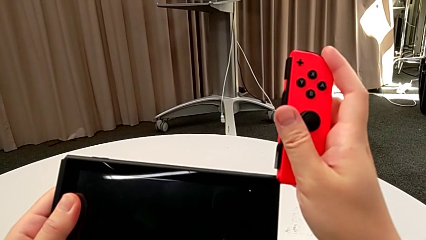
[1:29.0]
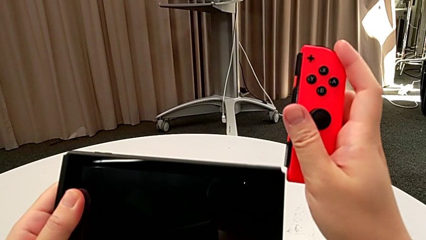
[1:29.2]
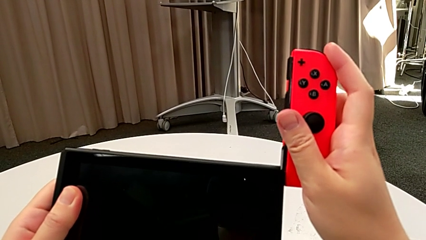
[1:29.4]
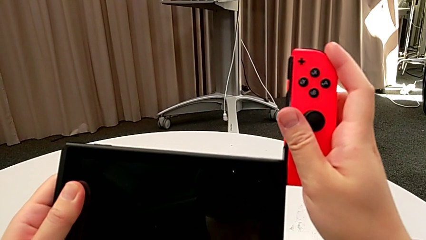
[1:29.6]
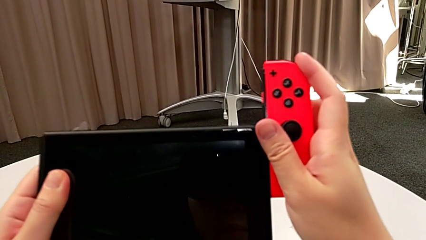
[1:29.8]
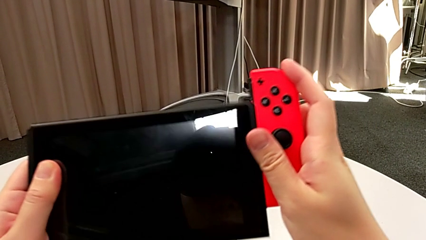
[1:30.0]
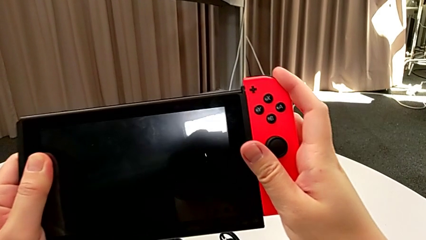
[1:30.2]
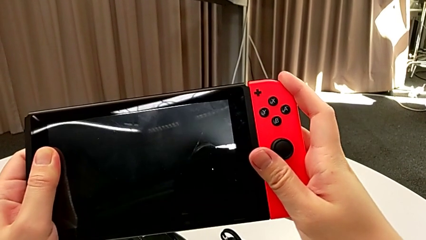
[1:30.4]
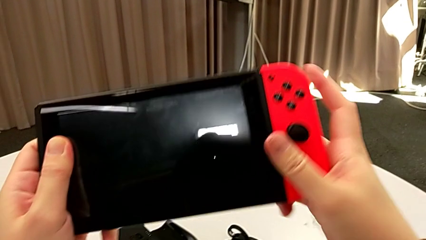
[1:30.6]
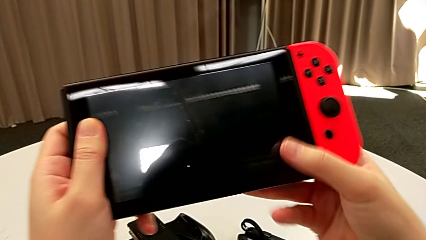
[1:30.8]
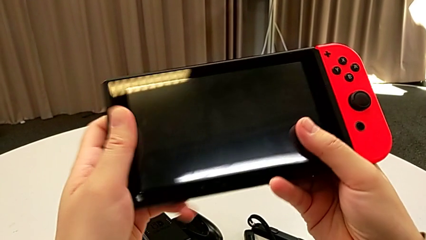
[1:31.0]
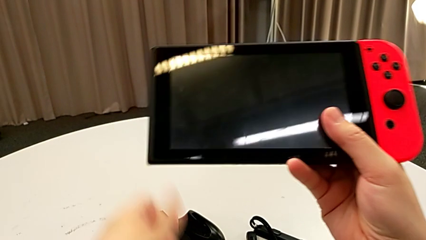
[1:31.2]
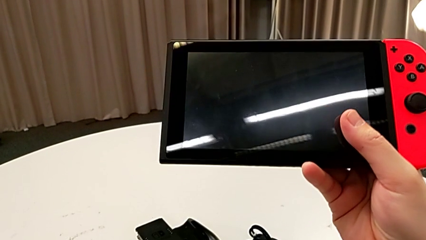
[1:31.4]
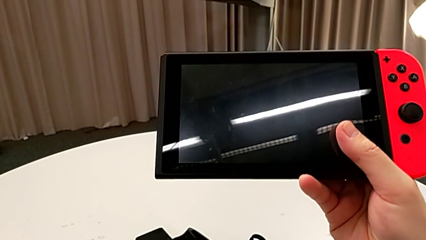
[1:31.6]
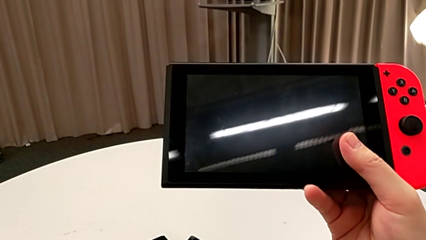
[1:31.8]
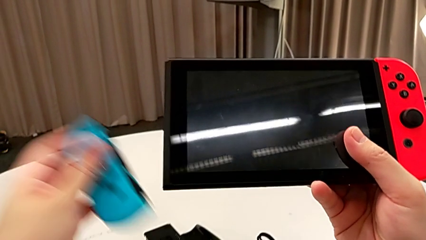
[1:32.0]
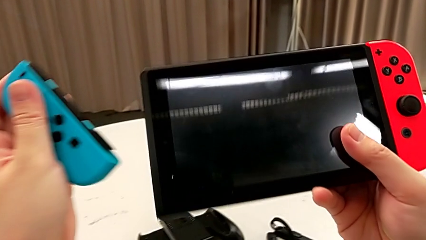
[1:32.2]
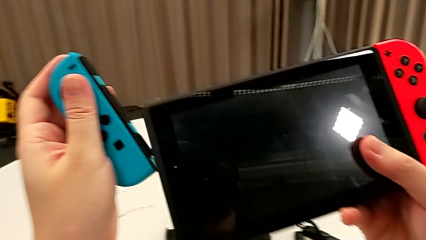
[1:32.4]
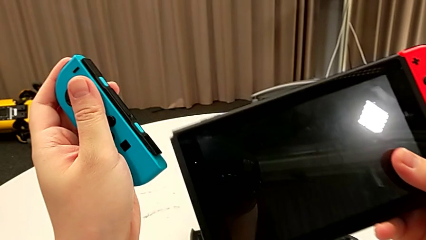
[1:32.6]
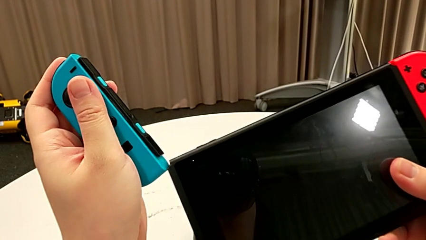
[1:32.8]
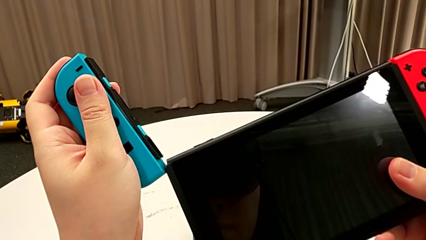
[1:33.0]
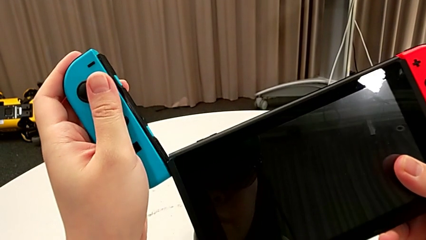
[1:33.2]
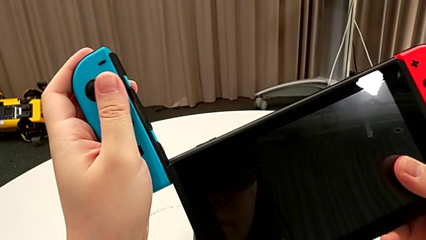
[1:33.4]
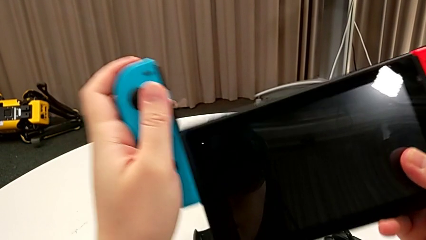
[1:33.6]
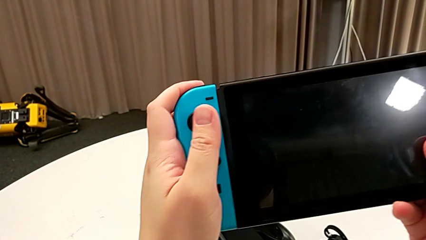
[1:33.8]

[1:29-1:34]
The camera wearer is inserting a Joy-Con controller into the Nintendo Switch. They assemble the red Joy-Con controller and assemble the blue Joy-Con controller.

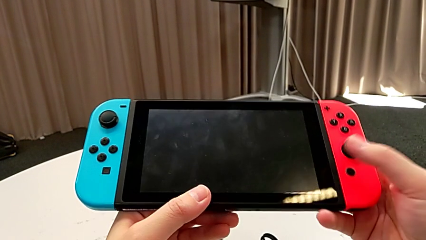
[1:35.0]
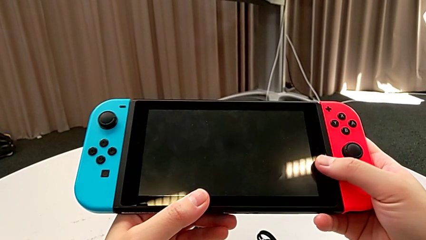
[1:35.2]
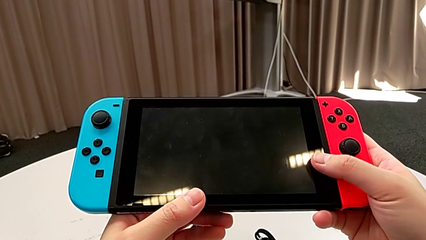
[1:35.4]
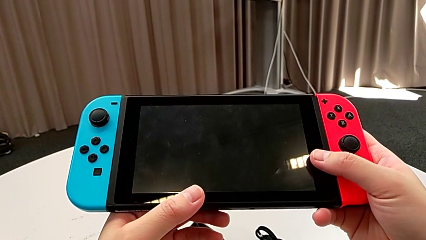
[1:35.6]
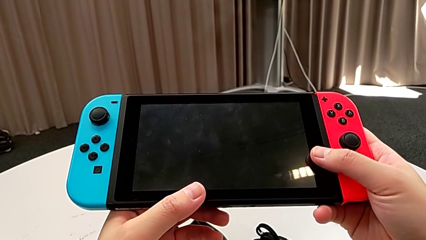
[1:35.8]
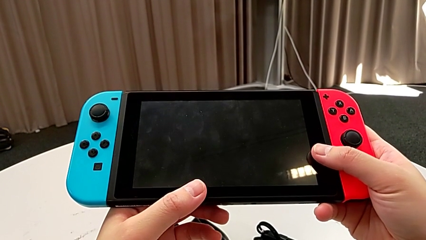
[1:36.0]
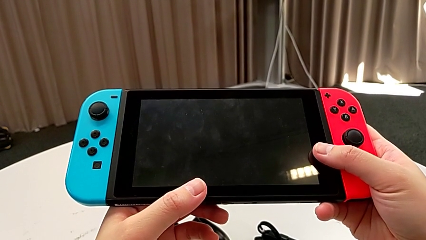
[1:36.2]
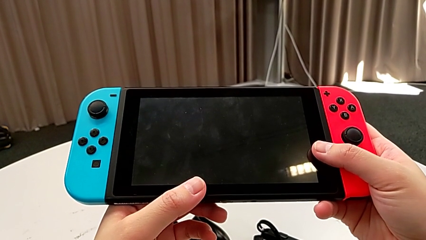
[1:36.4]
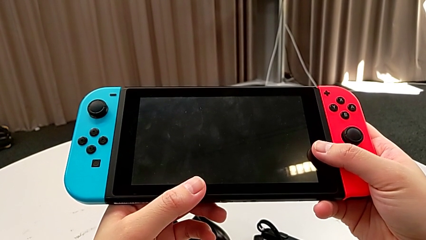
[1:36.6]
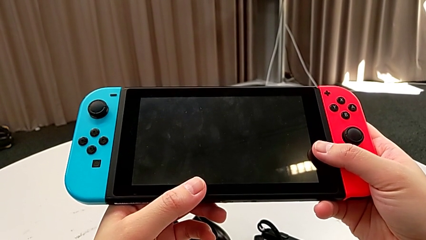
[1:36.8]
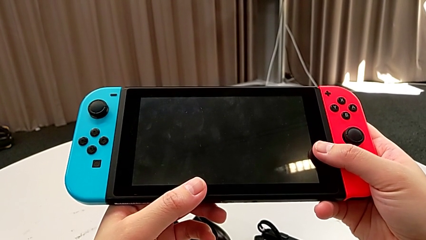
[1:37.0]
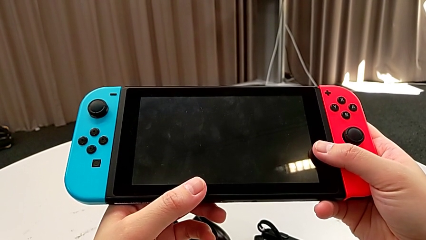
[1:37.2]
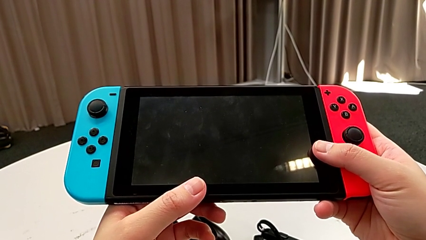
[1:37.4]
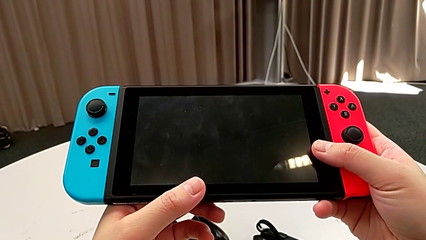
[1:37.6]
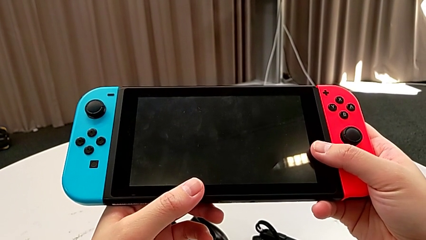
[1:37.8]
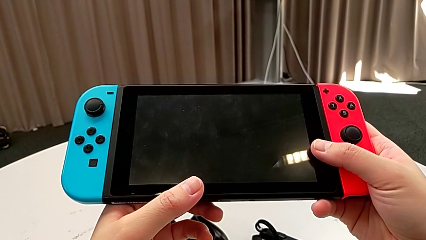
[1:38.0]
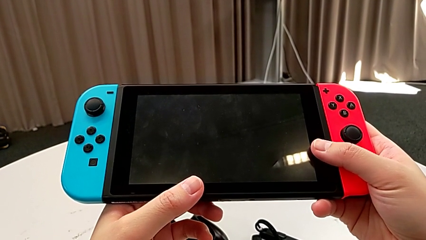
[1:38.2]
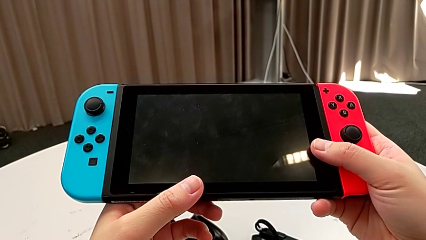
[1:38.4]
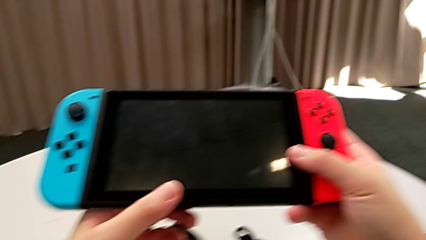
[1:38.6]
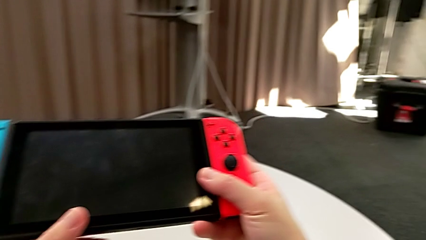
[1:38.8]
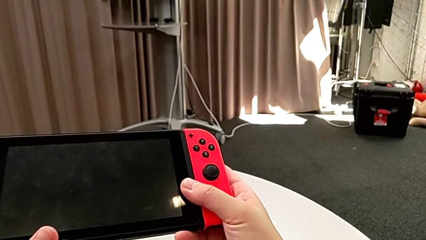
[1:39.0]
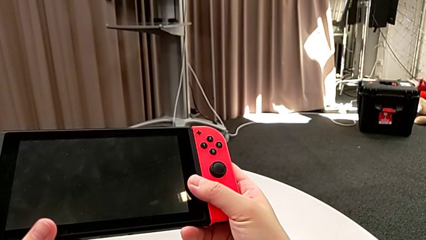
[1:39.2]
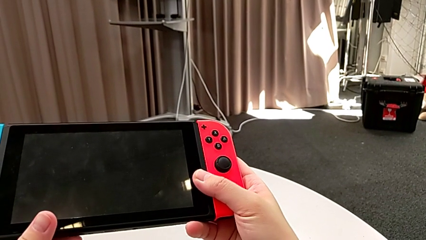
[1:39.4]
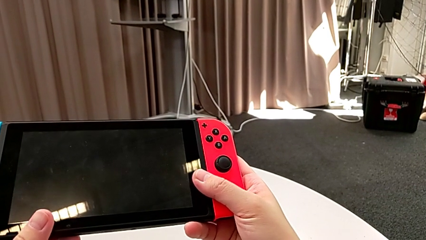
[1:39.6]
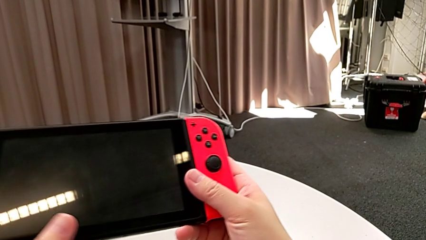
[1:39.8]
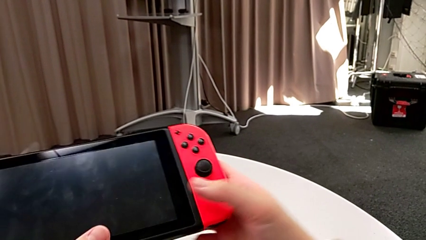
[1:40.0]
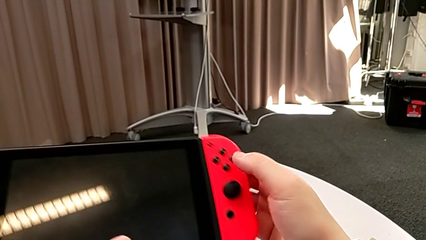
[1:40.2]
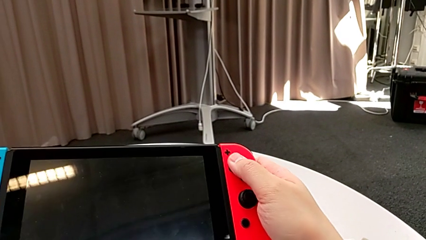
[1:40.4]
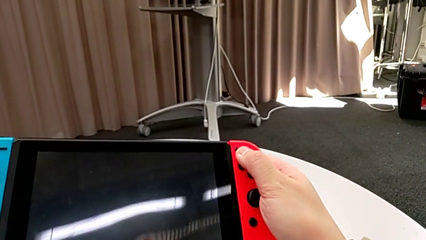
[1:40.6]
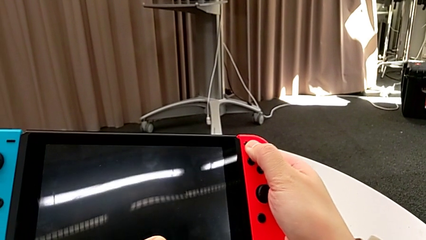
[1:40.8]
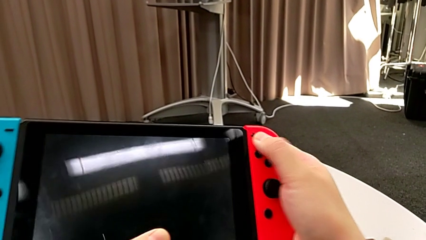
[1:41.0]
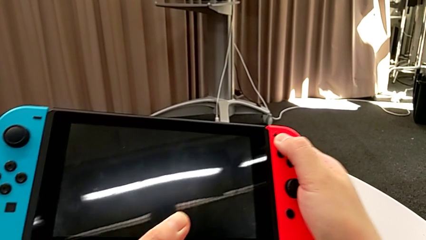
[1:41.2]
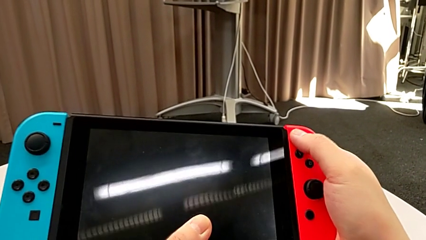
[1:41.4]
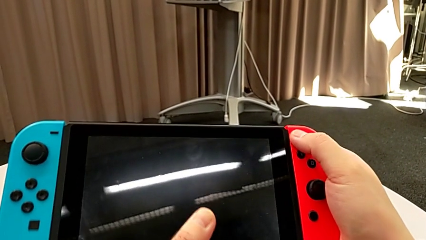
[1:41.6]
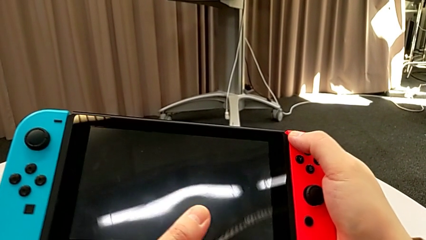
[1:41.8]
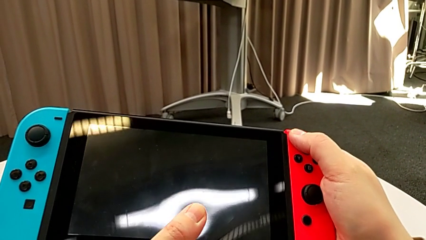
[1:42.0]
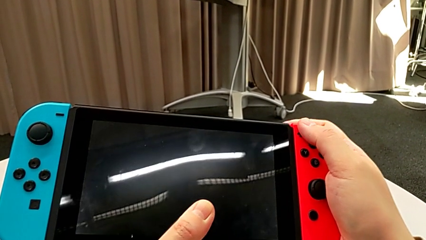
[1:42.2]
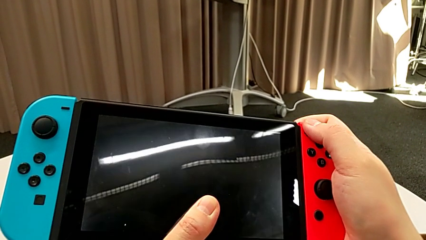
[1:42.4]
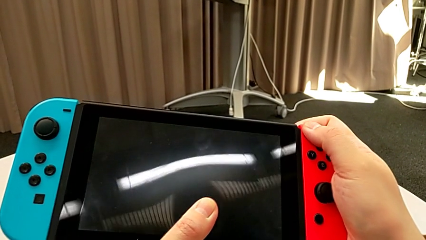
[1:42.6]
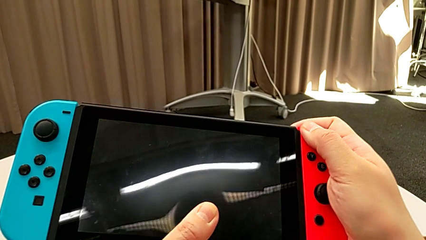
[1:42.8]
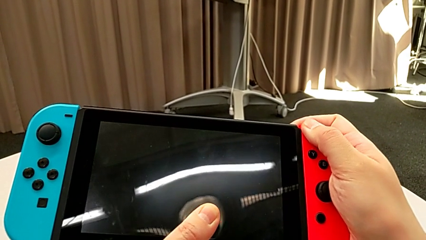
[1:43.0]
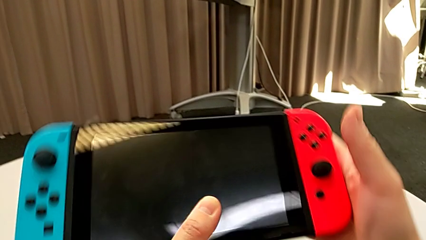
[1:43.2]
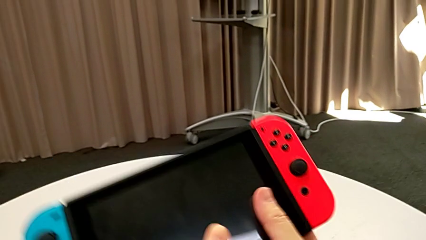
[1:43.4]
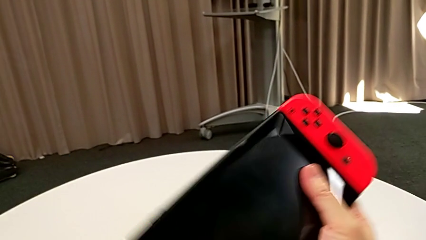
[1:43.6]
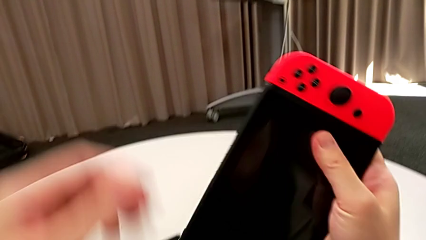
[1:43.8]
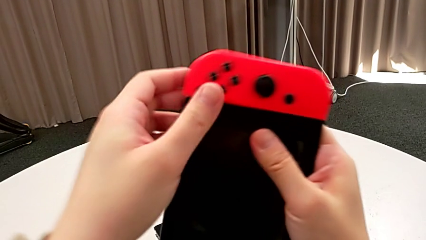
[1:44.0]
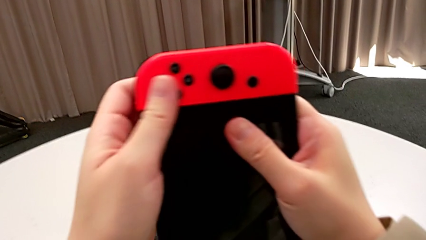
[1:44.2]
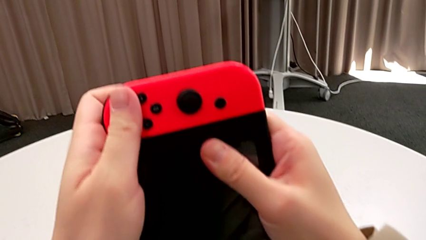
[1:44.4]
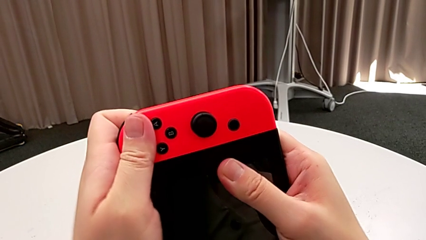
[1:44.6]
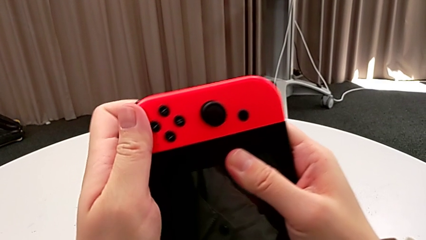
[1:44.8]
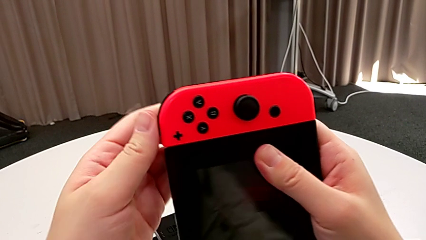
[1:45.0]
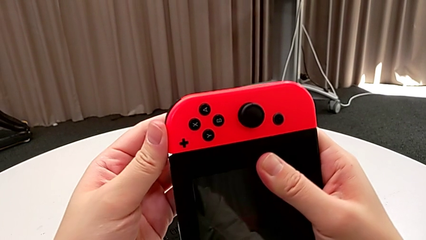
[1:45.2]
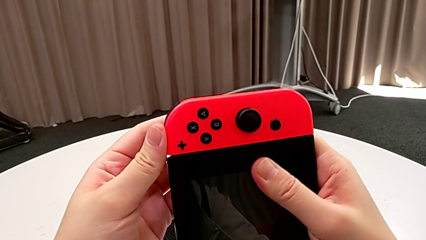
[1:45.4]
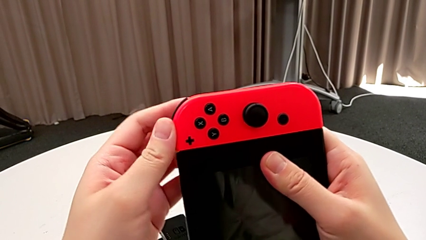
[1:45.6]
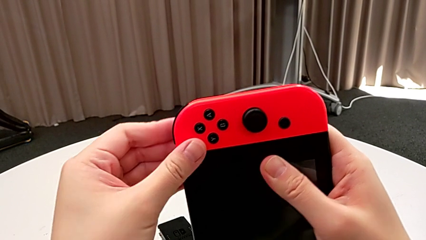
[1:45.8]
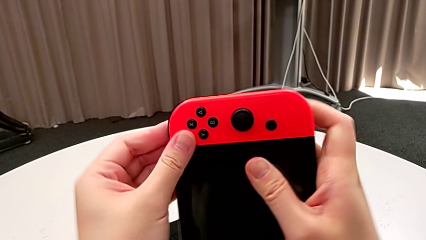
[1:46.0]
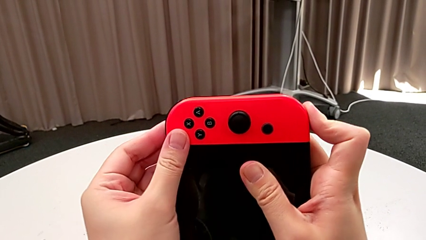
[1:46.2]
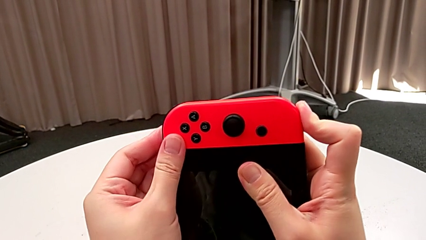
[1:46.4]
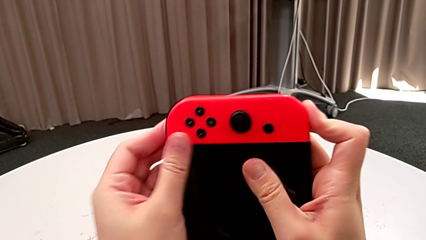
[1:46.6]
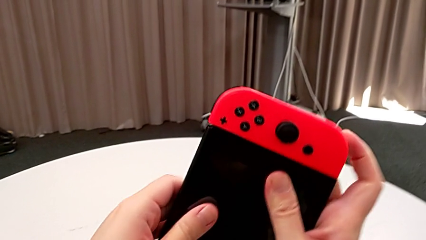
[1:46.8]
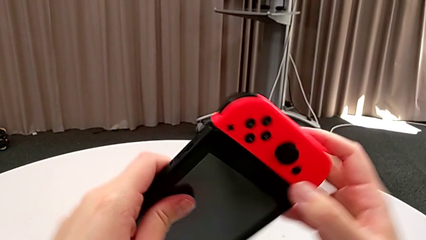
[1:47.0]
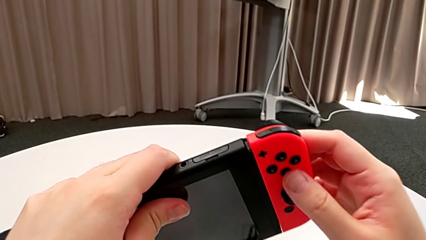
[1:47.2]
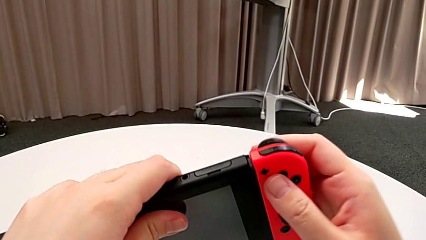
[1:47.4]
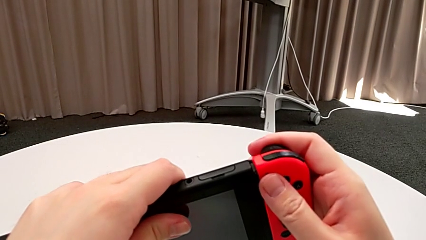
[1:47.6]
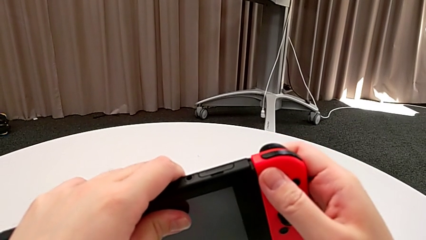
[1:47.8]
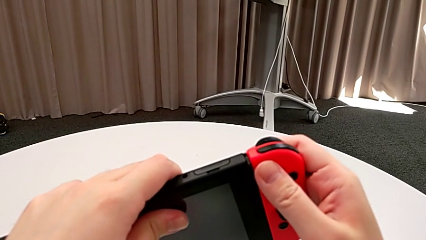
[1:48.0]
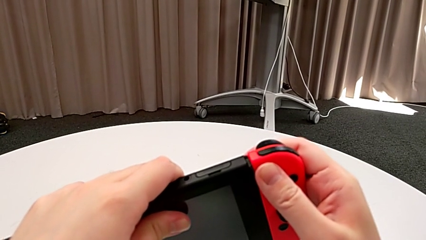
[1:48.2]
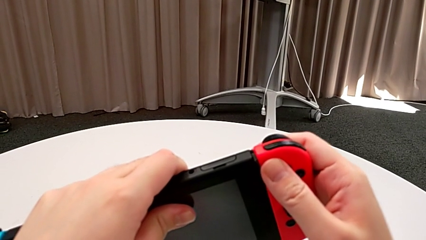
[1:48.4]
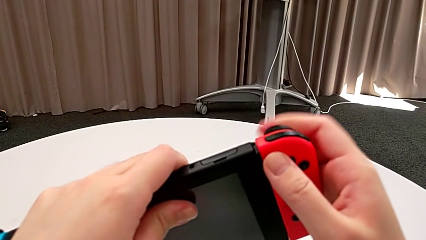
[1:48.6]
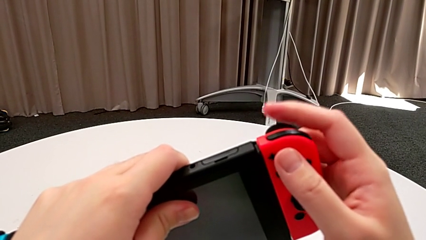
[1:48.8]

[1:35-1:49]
The camera wearer is removing a Joy-Con controller from the Nintendo Switch. They hold the Nintendo Switch, wrongly press the red Joy-Con controller, unable to detach the Joy-Con controller from the handheld grip correctly, turn the Nintendo Switch, press it, turn it and flip it.
